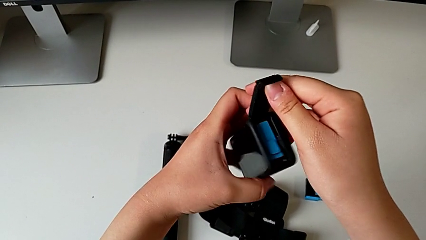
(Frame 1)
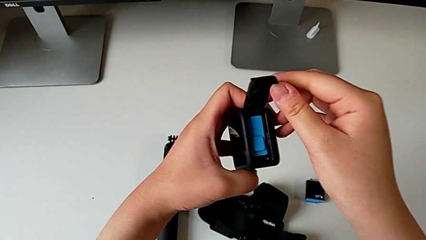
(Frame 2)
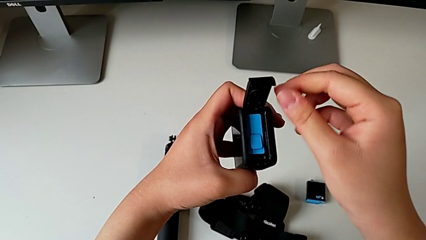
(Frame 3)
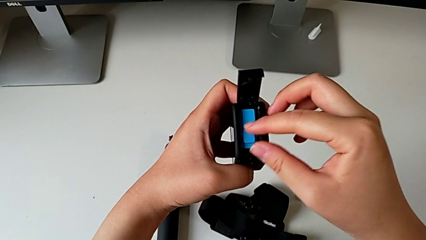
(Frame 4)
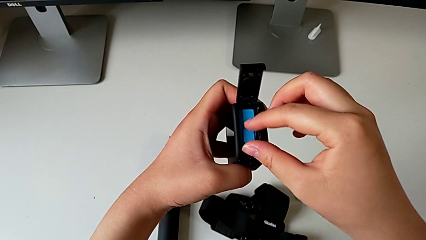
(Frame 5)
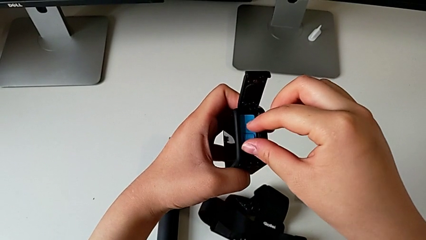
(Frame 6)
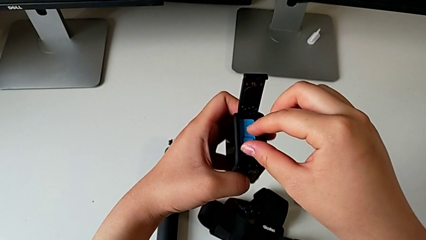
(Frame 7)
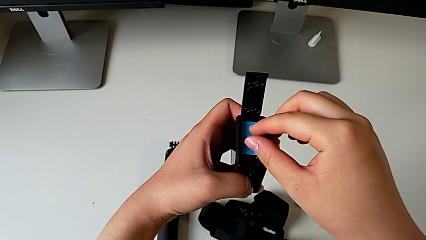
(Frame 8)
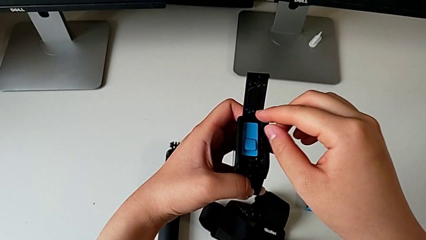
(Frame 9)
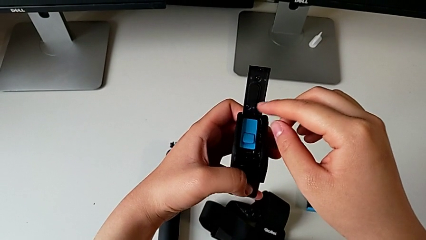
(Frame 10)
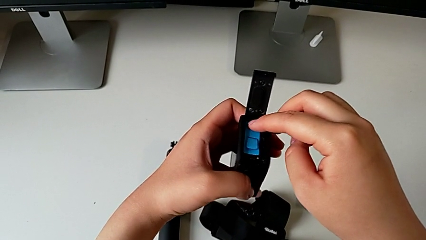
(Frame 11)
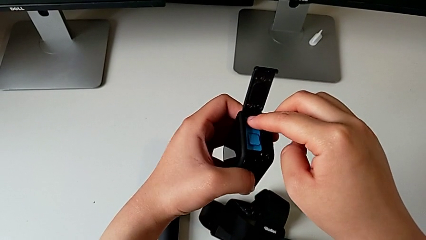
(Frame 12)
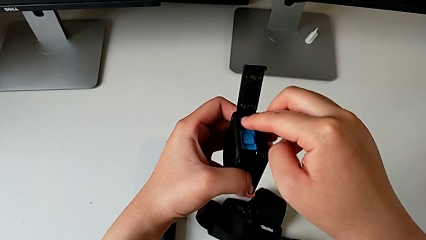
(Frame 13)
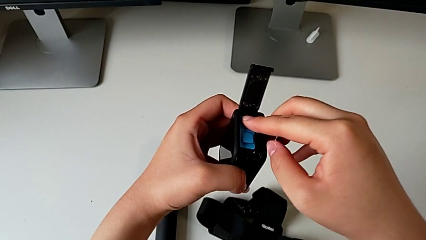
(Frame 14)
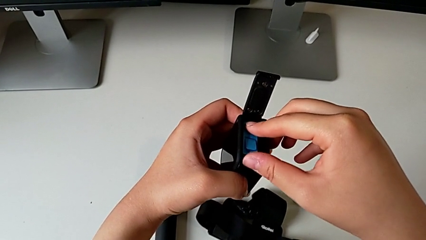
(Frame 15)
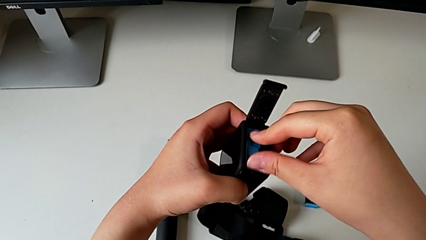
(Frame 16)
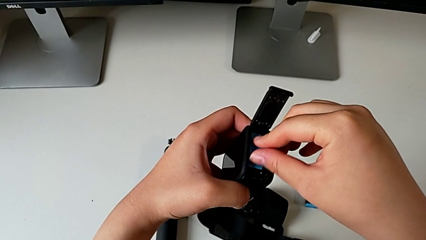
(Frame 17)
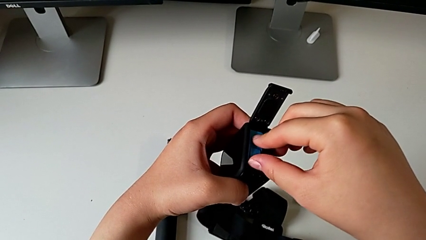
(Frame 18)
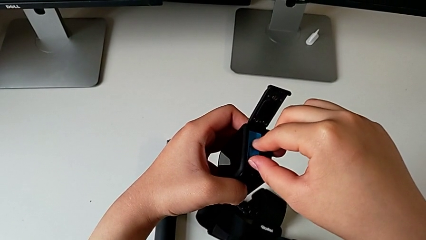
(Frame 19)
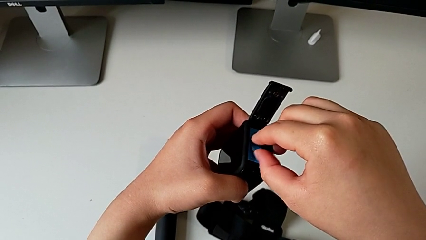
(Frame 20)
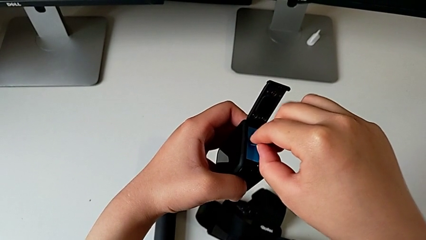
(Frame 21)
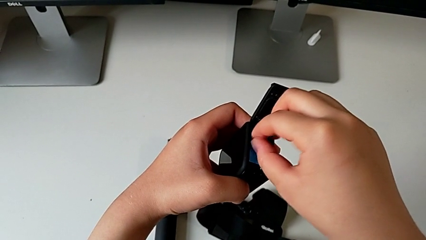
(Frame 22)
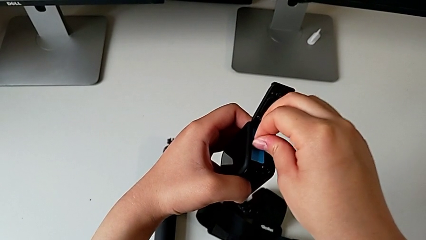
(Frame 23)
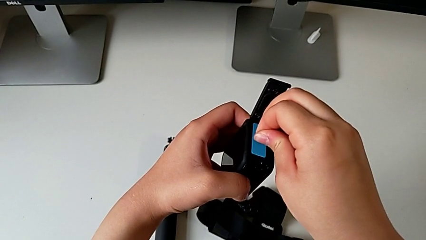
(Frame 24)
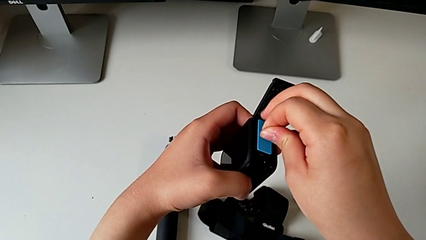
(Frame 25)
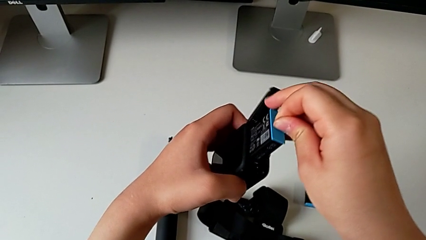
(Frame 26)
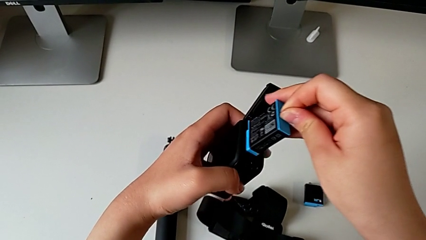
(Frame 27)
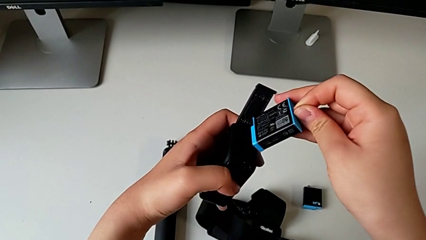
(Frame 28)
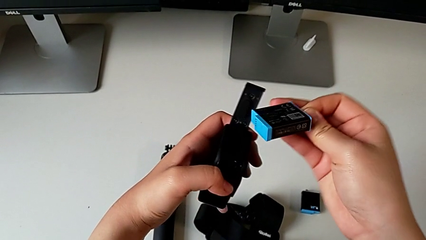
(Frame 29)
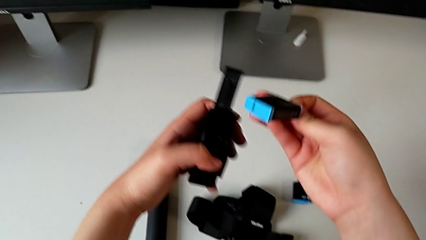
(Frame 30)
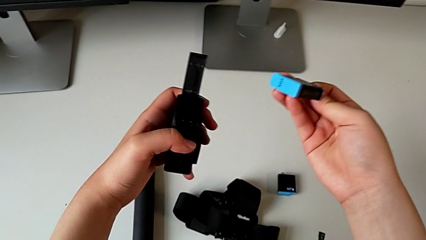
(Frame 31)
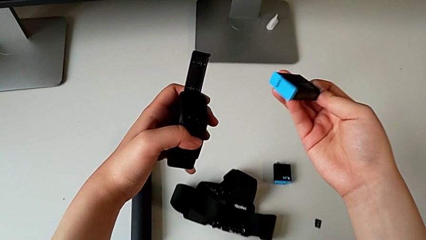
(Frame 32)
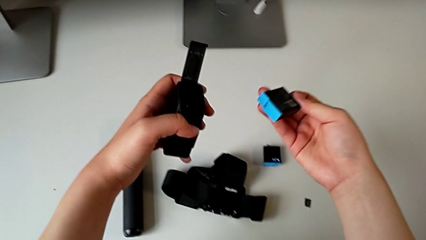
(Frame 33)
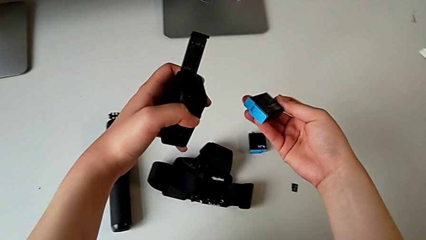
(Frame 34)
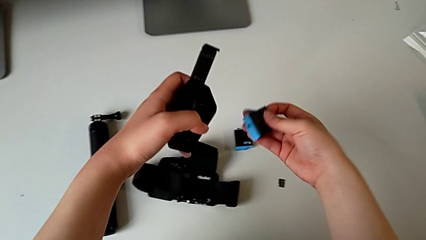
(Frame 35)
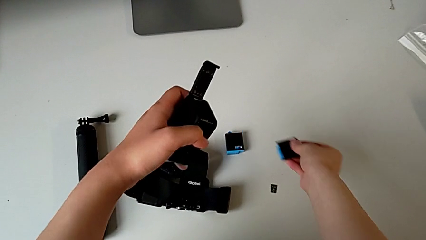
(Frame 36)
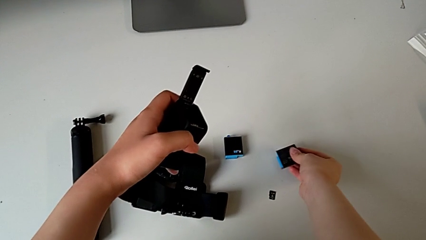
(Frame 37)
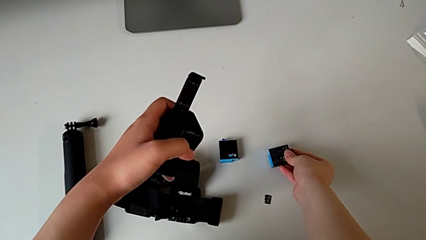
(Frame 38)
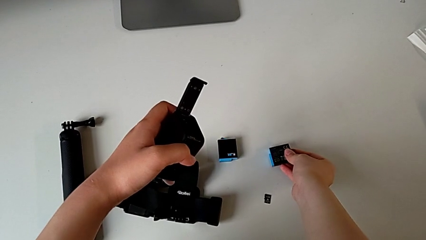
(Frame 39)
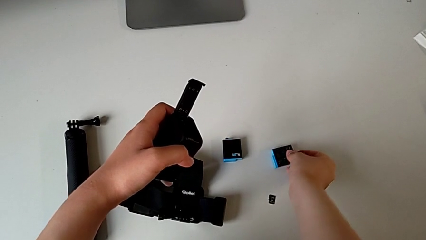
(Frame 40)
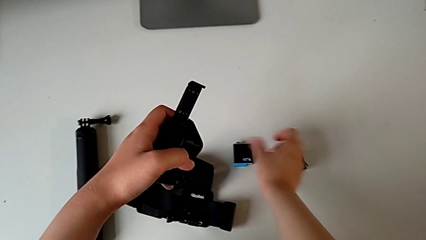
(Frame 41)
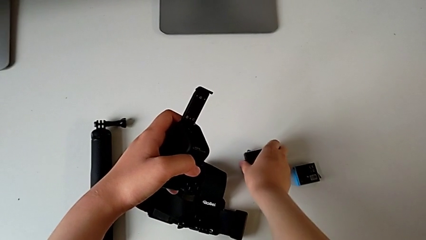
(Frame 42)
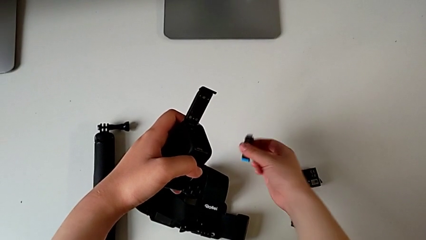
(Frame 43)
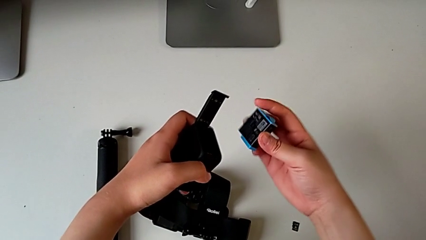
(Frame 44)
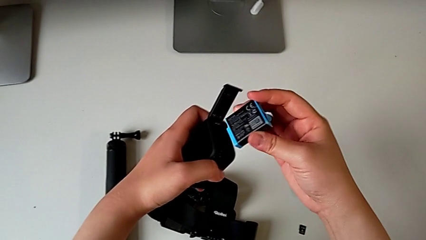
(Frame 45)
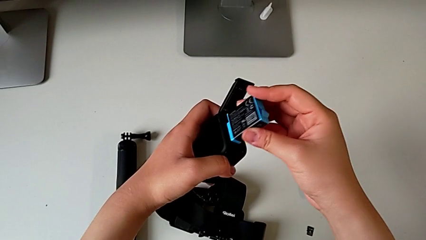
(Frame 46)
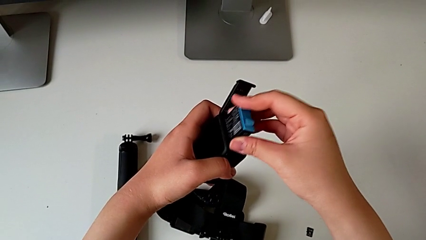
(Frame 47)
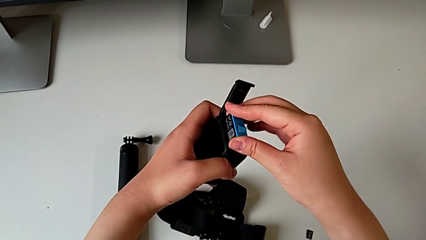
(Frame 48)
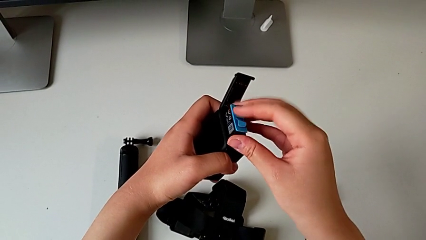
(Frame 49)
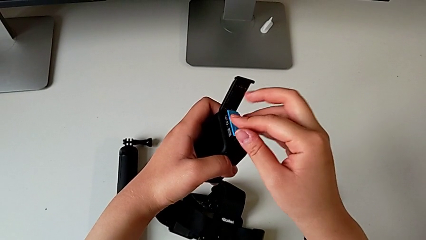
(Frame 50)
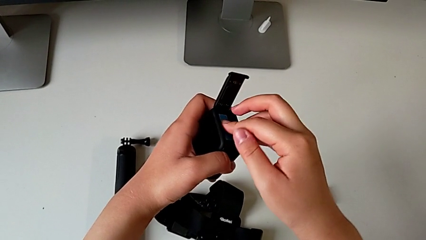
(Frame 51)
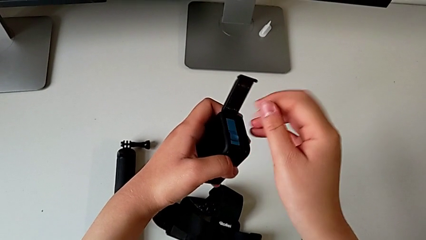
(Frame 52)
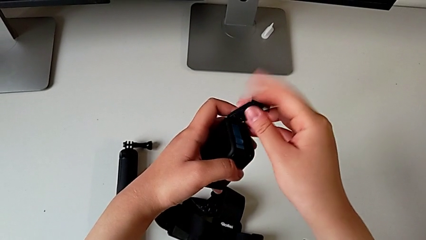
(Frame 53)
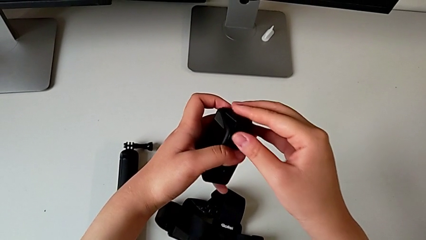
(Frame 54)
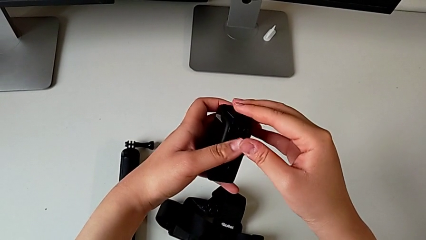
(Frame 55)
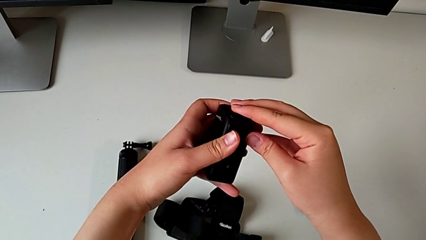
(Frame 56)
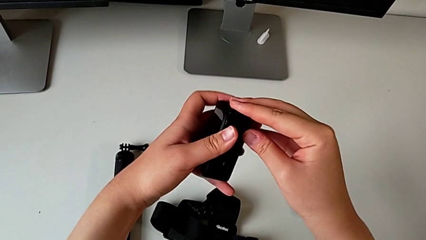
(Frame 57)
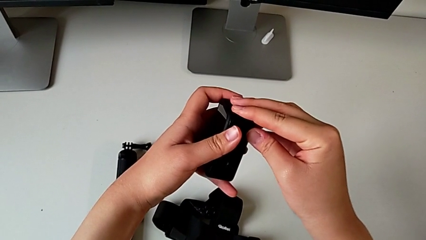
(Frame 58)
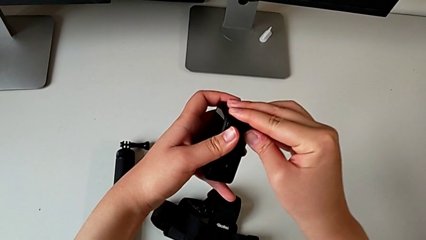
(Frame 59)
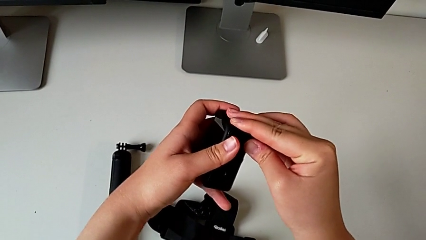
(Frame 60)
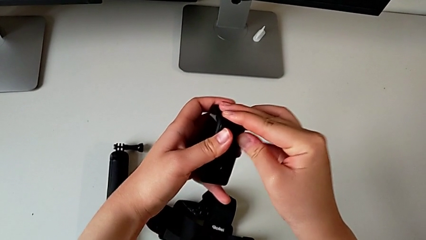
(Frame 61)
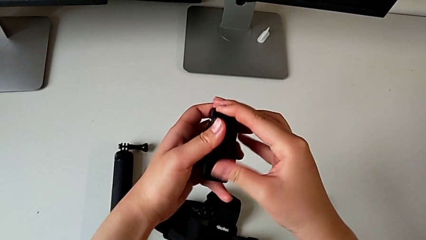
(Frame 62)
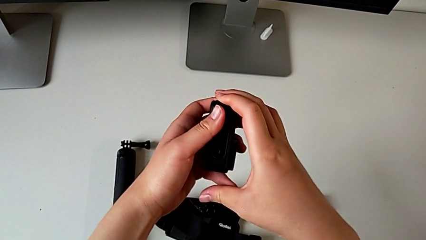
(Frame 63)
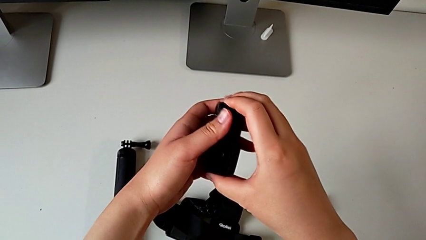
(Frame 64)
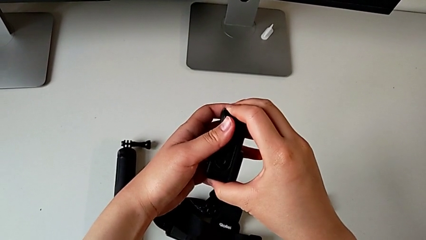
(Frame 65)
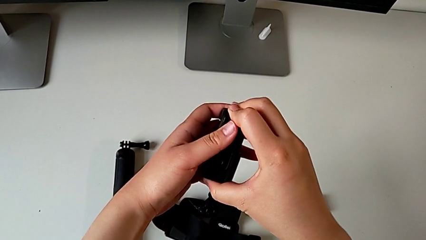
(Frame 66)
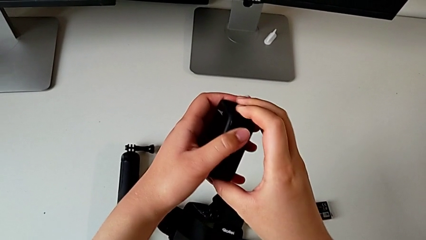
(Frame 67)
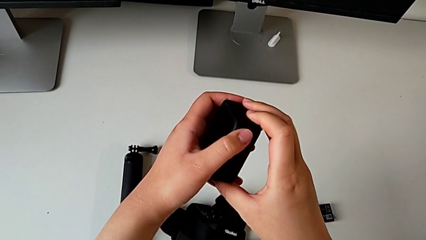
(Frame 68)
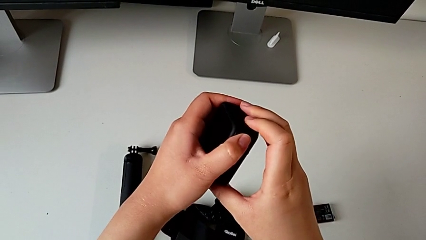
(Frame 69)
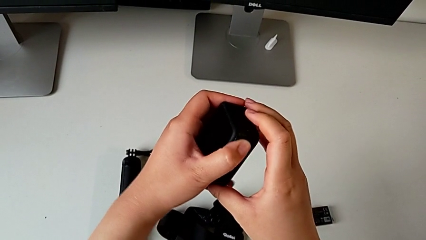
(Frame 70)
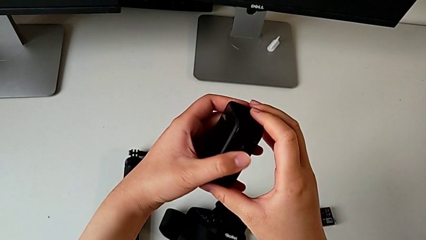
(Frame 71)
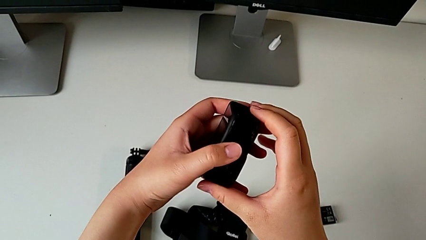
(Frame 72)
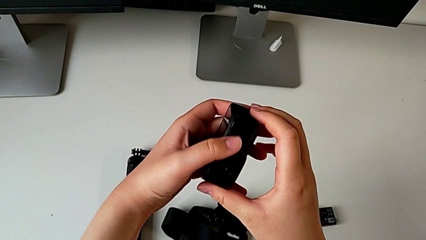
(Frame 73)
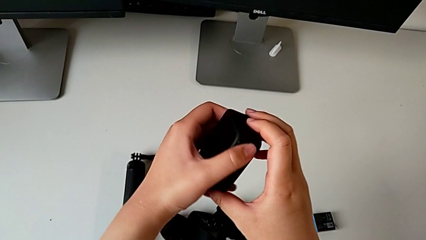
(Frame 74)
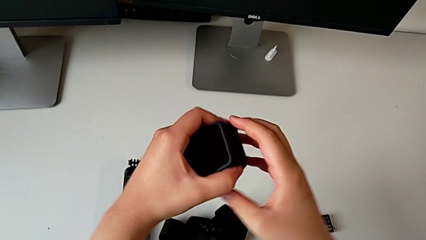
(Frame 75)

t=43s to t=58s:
The camera wearer is exchanging the battery inside the GoPro with the one on the table. They withdraw the battery, exchange it, lift it, insert it and close the battery door.

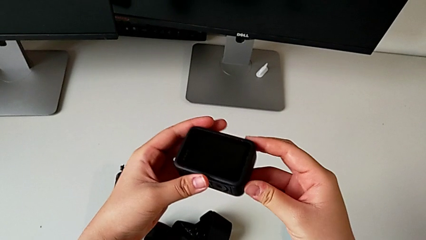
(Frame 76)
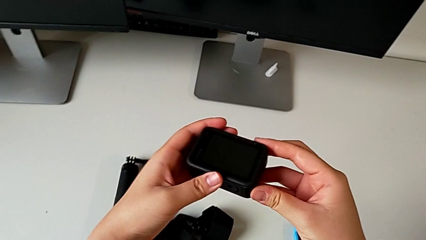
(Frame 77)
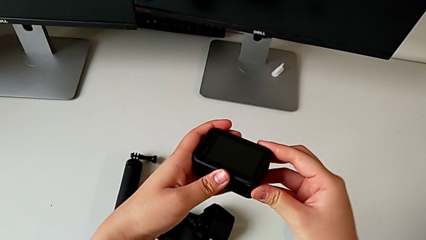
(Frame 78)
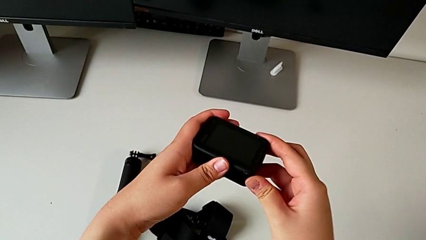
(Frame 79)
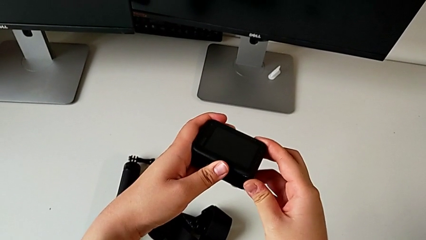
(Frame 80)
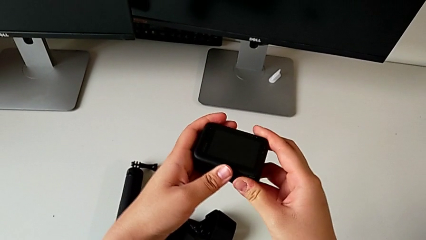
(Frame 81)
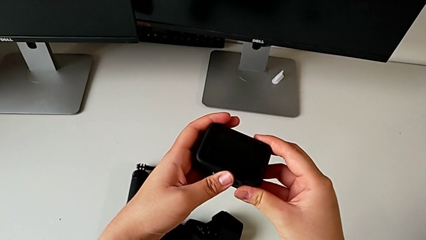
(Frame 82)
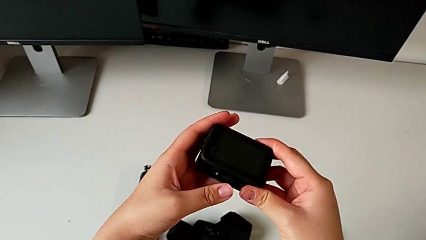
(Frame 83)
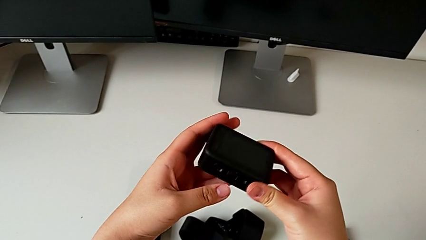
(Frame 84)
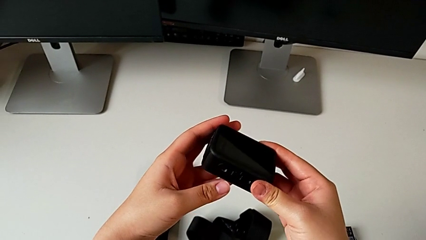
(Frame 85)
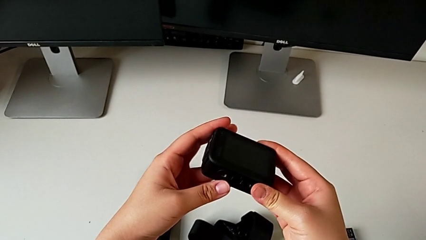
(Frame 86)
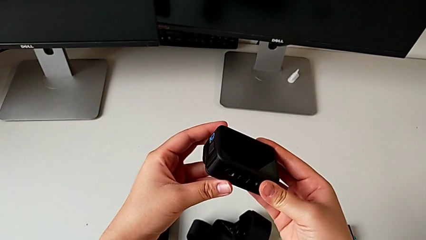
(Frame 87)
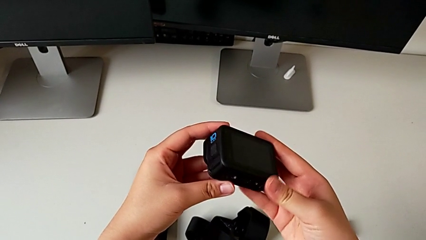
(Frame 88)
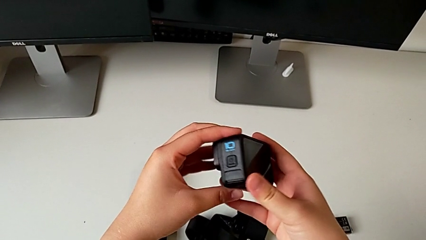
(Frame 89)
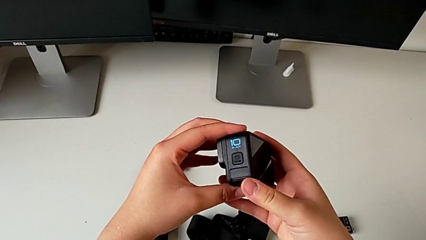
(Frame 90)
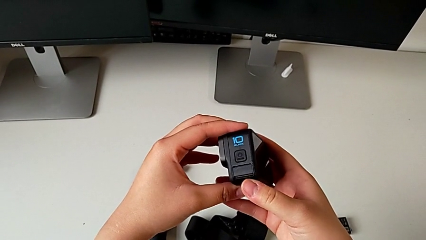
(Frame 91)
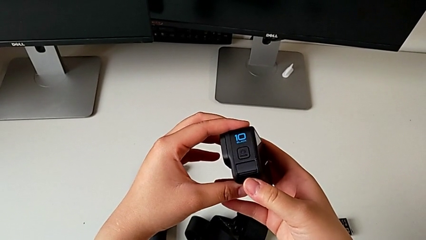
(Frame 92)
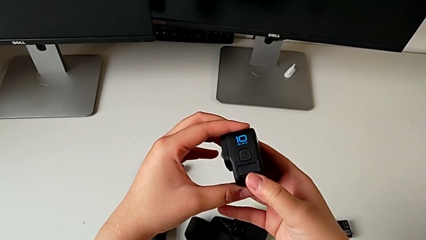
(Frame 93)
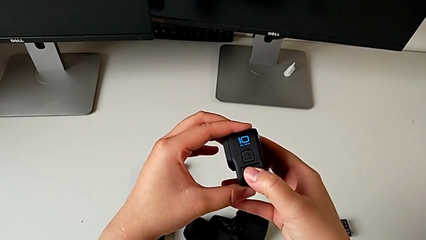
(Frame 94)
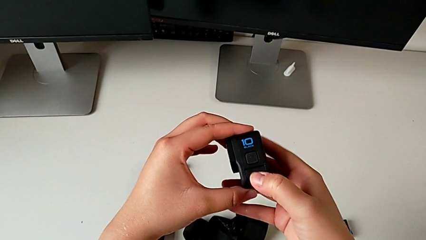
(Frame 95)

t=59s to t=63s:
The camera wearer is exchanging the Micro SD card from the GoPro with the one on the table. They grab the GoPro and begin to rotate it.
